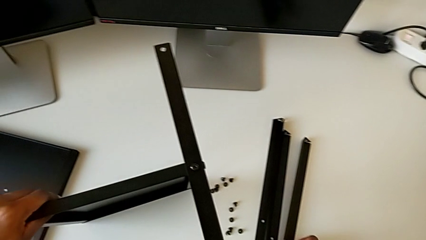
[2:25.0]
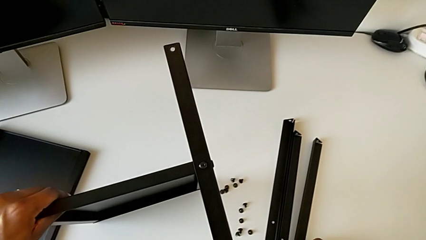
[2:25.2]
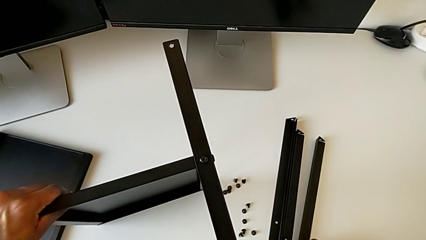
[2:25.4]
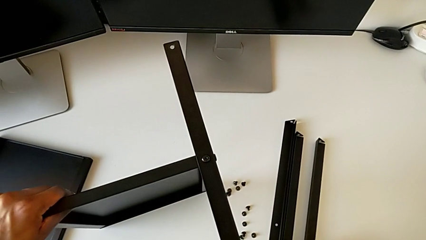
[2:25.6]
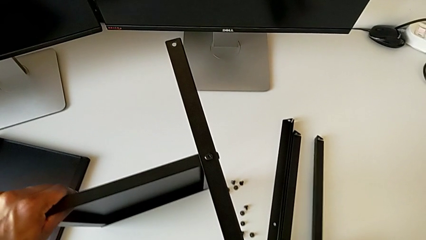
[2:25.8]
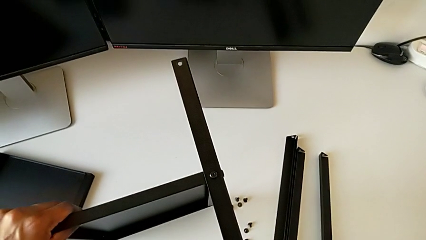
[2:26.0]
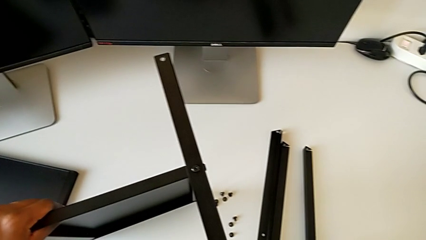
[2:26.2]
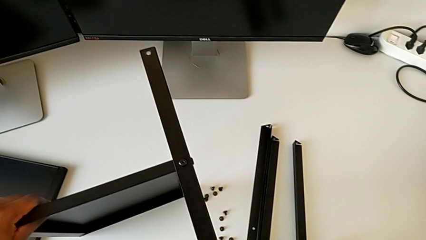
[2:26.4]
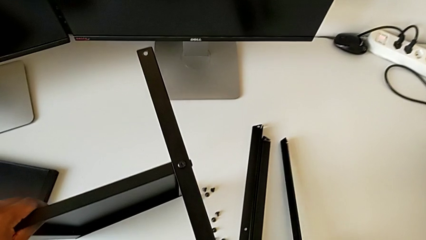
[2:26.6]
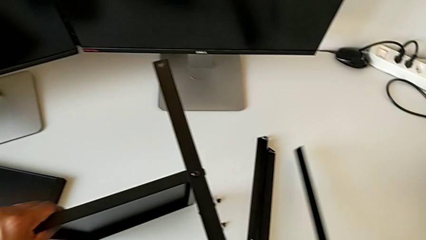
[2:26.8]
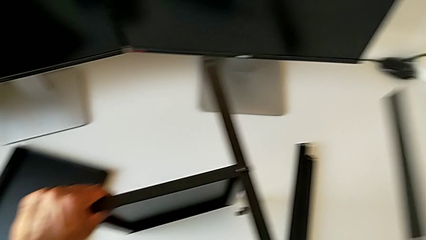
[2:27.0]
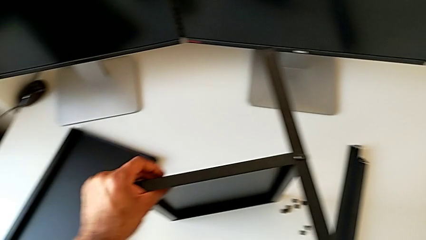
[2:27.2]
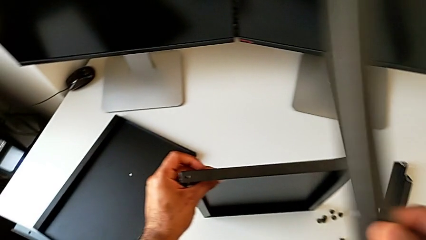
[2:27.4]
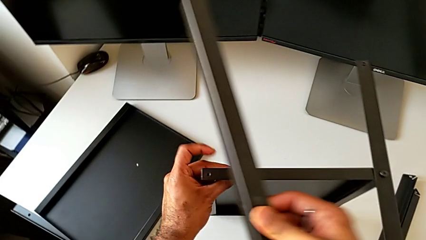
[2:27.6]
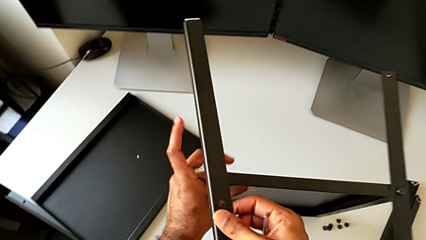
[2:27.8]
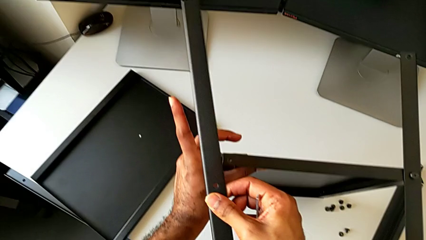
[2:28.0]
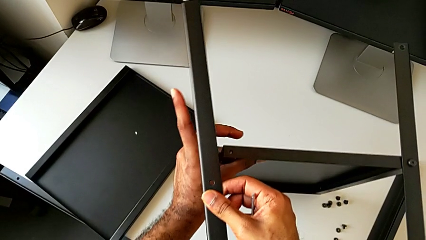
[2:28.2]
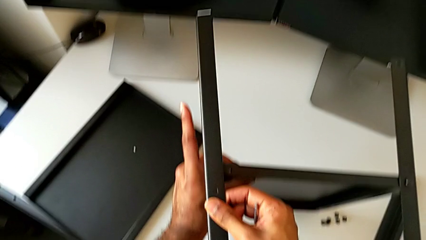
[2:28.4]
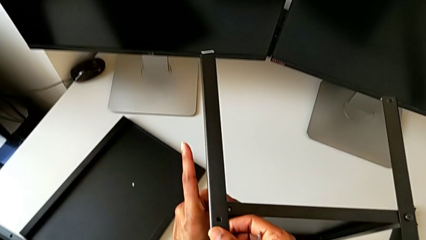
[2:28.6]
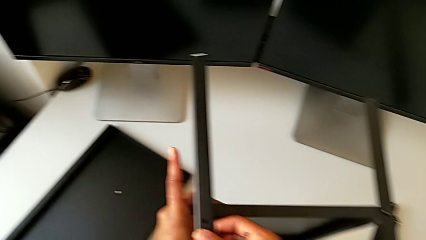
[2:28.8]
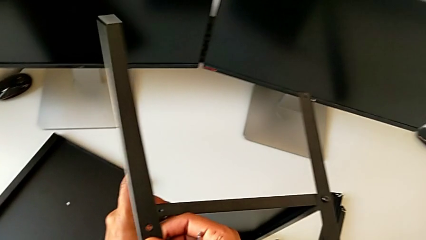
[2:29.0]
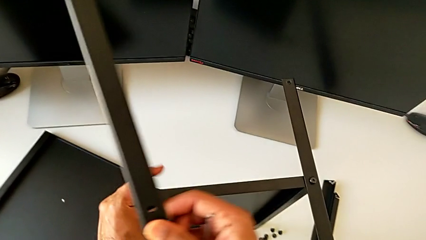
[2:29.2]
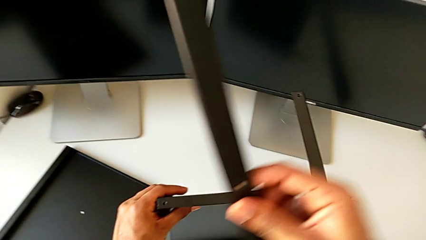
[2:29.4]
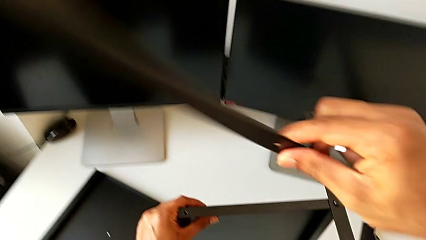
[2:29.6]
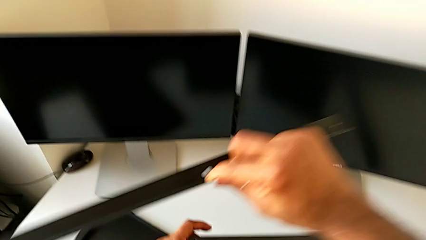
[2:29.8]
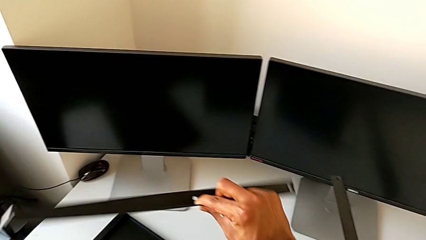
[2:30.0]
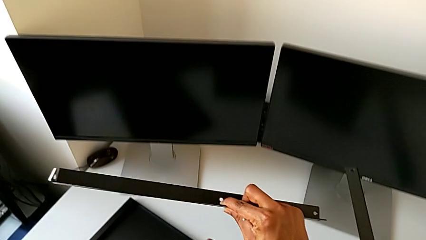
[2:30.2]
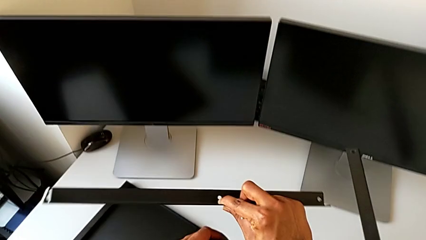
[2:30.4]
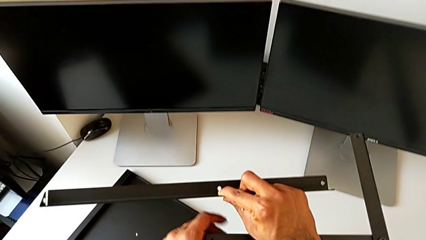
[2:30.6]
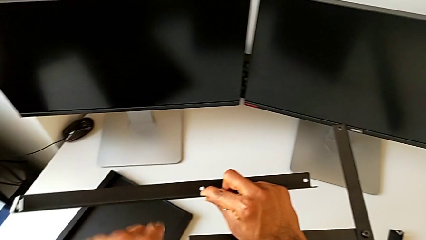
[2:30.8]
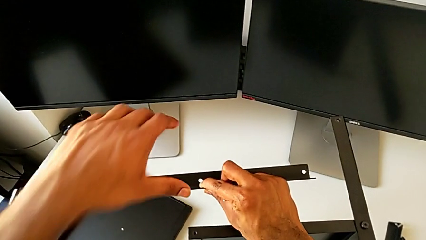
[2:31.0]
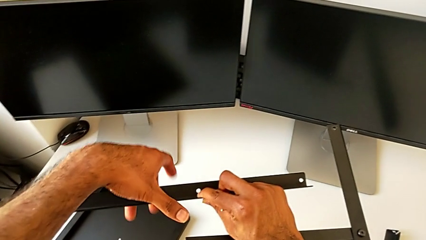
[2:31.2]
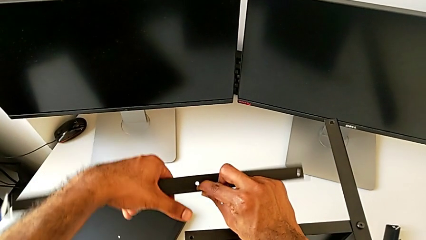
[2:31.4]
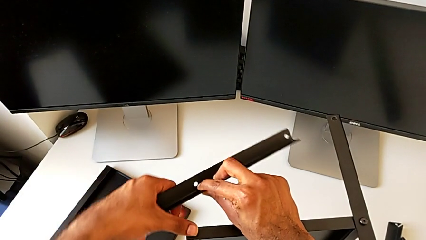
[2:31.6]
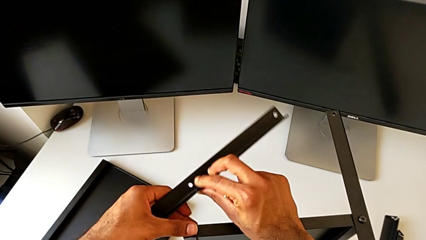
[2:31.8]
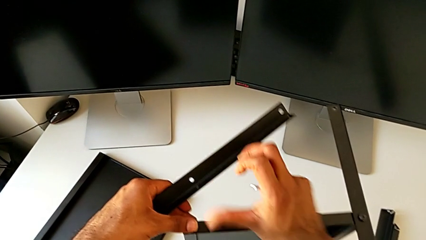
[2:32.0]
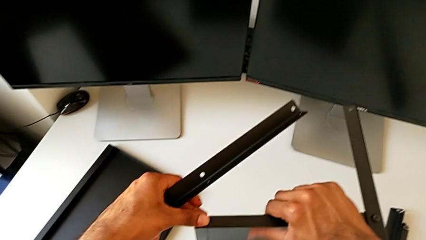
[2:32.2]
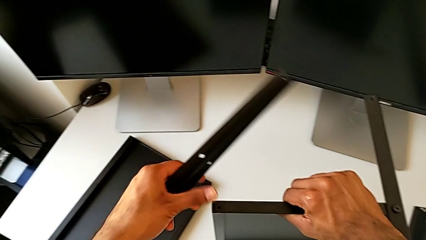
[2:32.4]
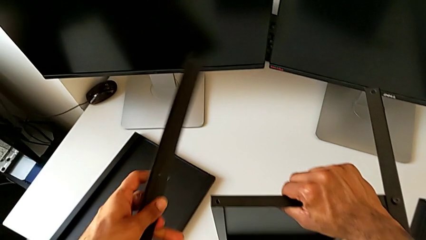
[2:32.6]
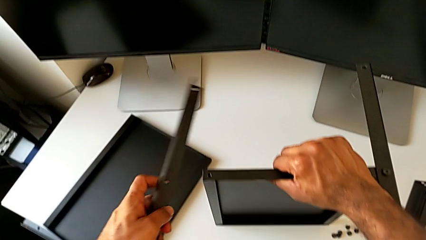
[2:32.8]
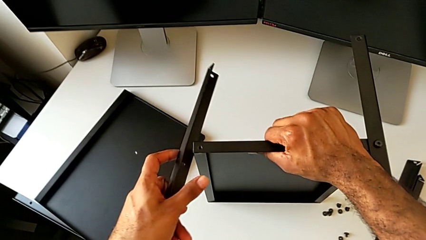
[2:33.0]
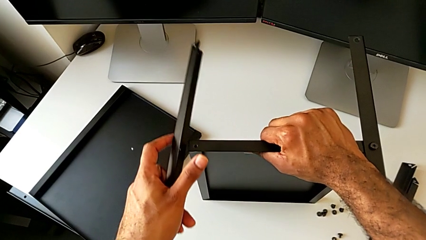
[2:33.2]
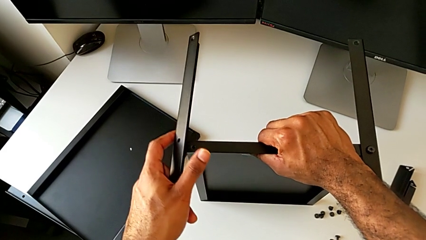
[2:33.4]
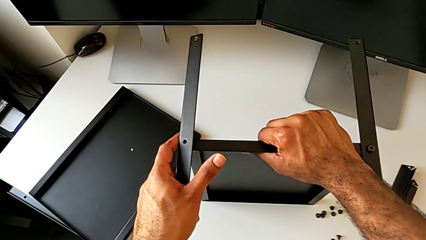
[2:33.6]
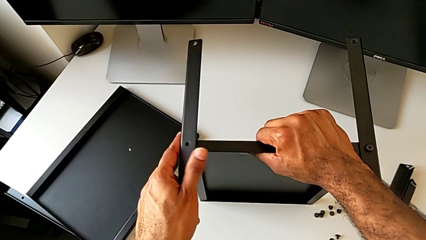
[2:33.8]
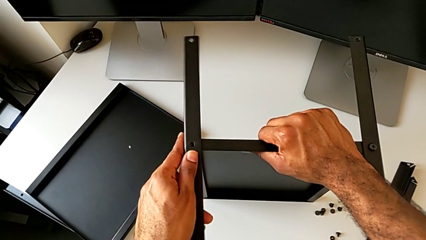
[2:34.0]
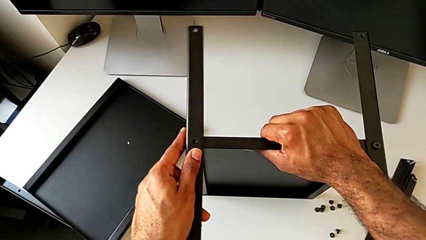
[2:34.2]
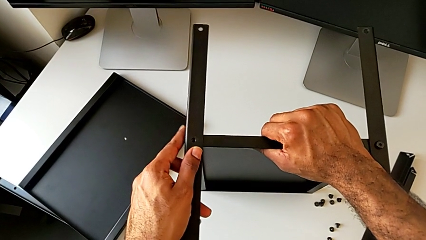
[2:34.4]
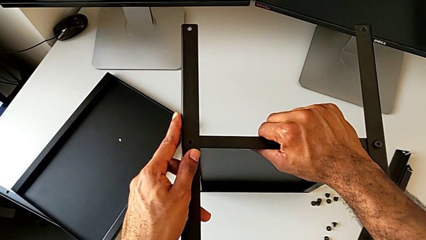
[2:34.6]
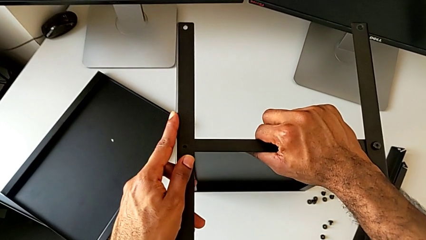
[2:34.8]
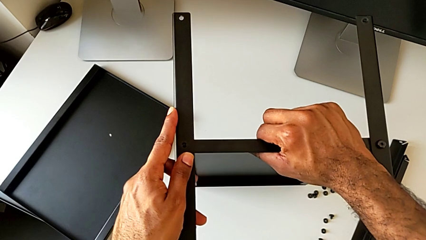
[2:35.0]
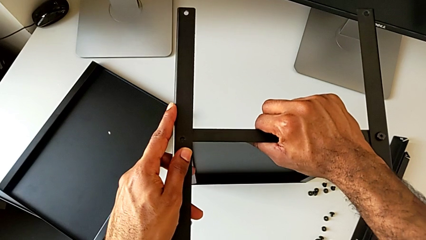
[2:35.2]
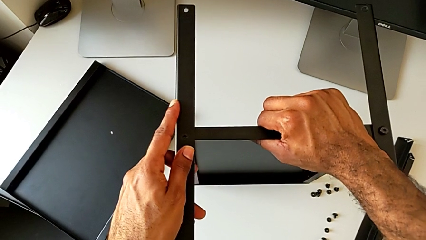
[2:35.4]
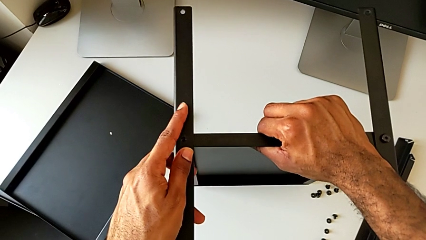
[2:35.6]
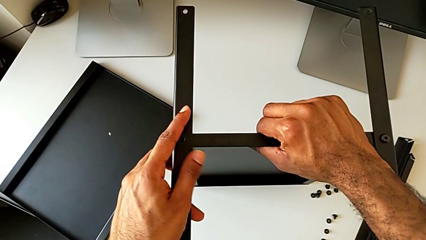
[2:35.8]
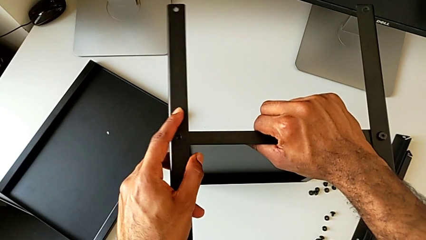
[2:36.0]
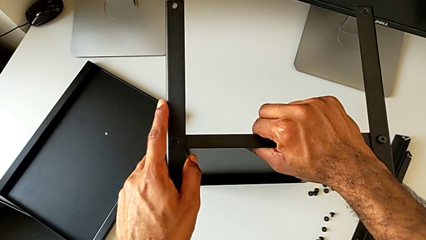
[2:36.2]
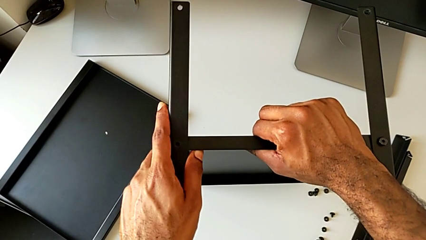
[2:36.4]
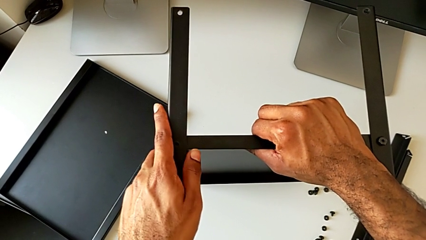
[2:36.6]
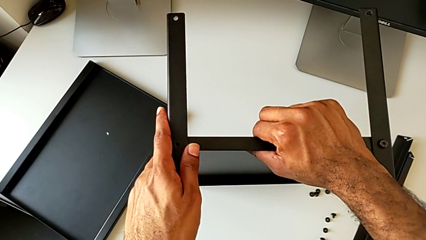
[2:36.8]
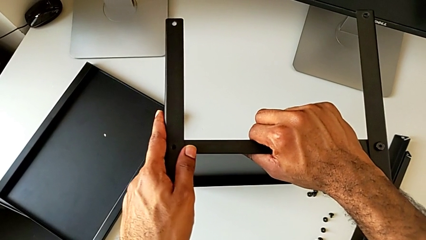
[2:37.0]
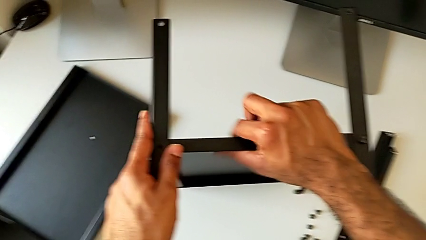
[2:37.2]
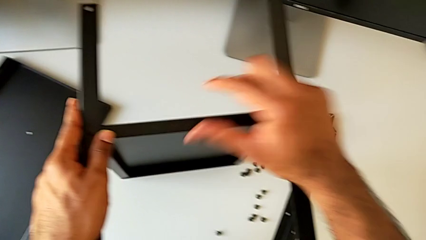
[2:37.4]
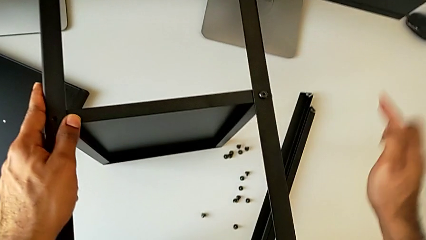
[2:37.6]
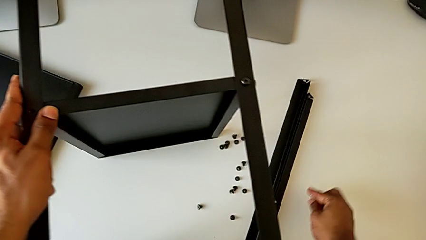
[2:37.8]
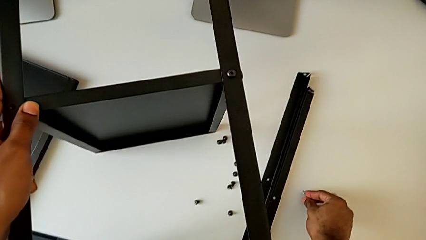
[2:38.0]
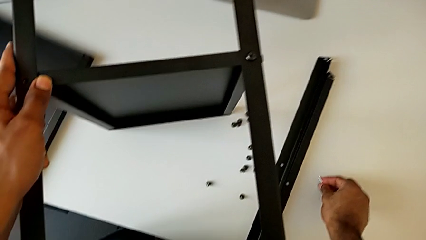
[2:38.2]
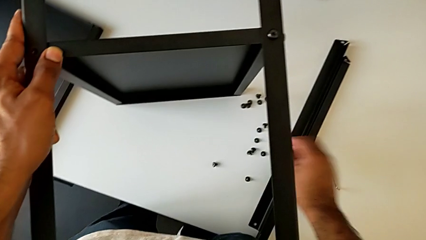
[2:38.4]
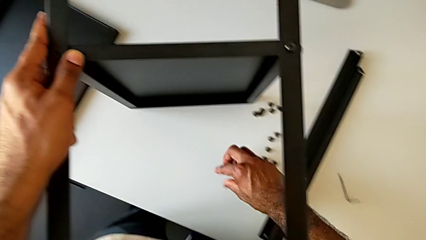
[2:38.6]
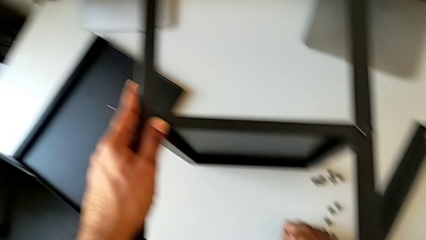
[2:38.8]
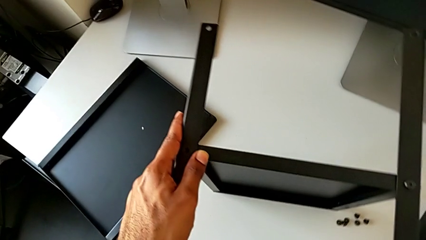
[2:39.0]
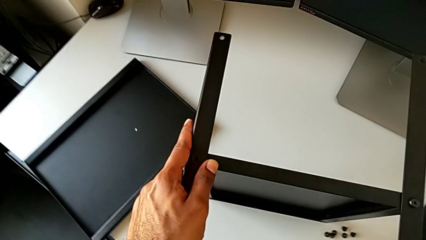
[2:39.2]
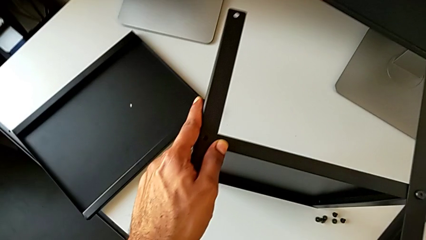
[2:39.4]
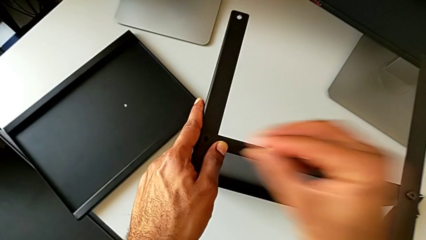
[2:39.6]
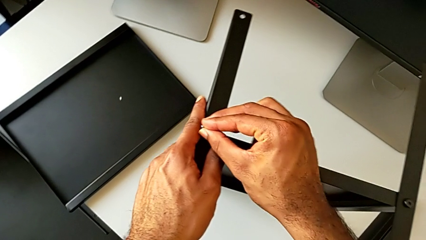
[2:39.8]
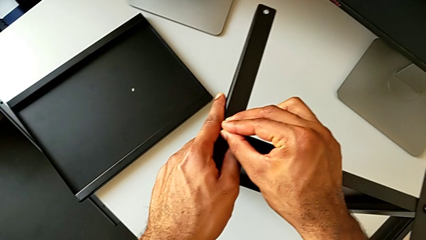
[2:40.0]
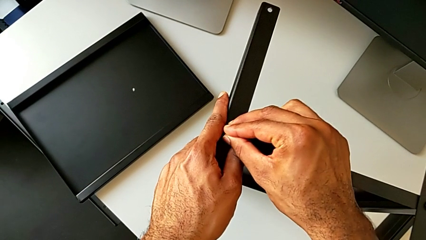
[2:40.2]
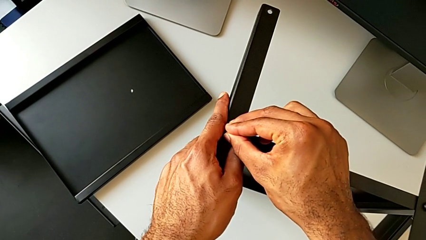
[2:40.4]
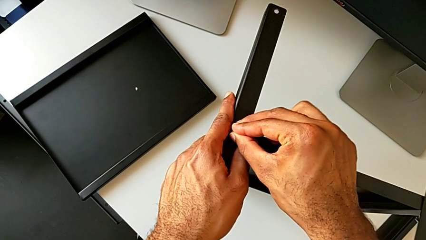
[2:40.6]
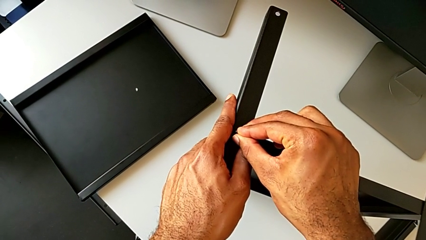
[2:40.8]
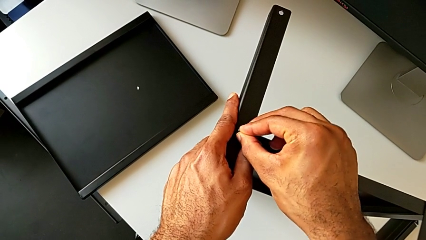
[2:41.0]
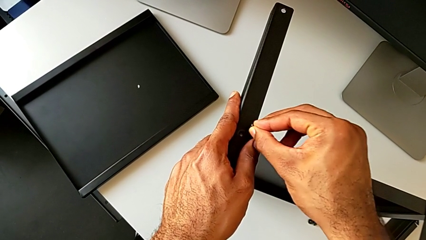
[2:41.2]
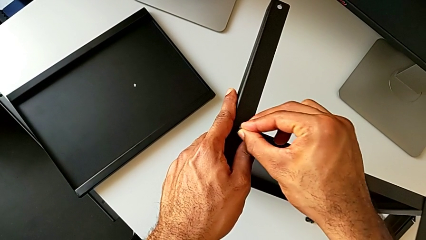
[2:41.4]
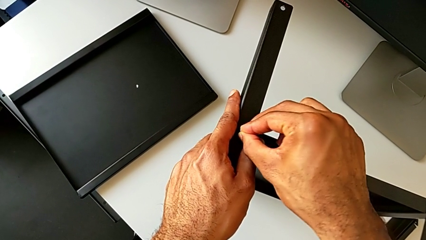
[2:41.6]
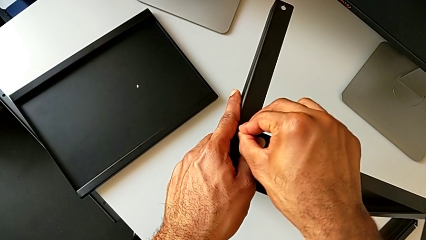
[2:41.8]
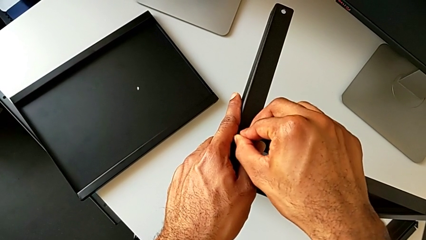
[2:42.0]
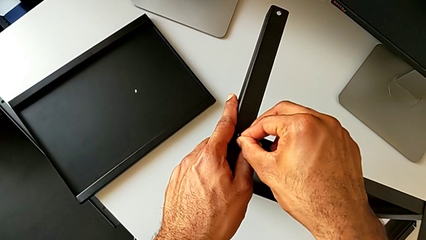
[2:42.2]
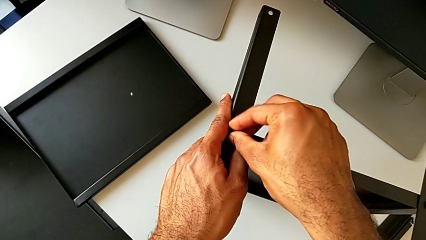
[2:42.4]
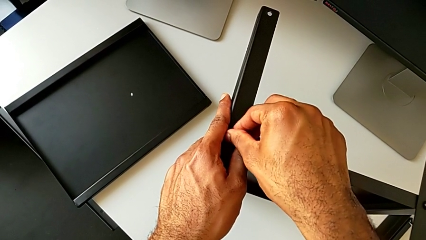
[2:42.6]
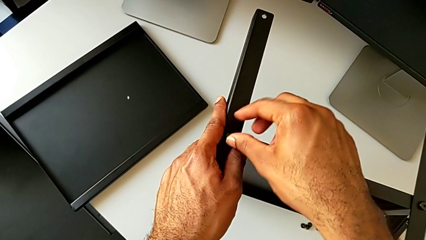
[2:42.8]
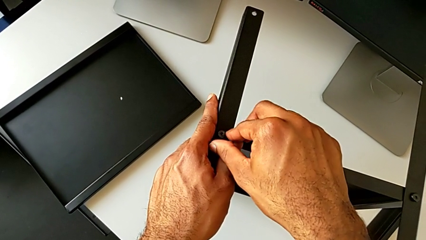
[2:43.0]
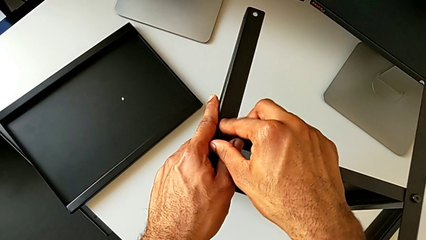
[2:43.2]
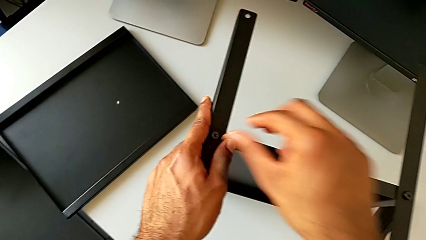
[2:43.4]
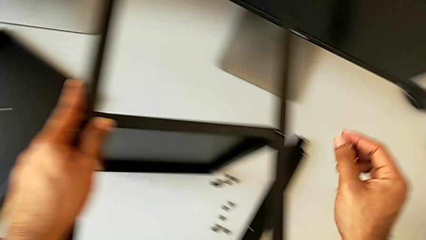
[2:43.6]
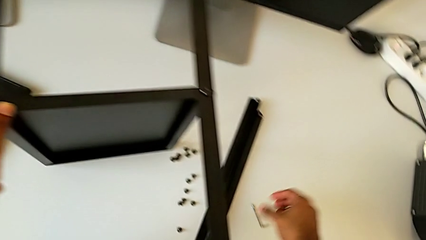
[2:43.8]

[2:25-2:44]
The camera wearer is screwing the second leg to the bottom tray. They lift the leg, align it, place the Allen wrench, grab the hex socket head, insert it and screw it.
